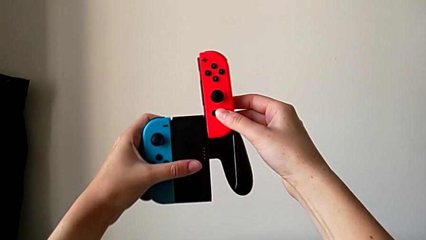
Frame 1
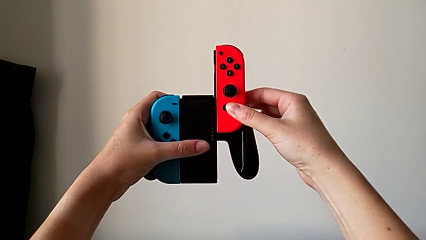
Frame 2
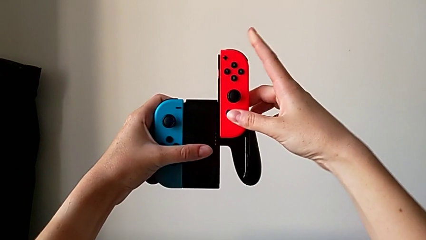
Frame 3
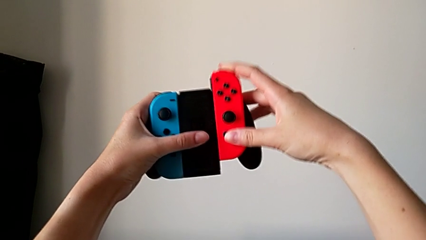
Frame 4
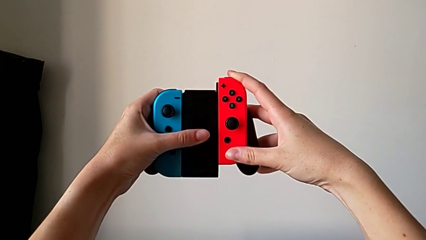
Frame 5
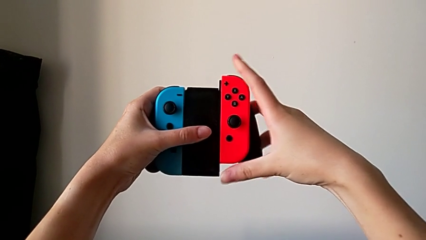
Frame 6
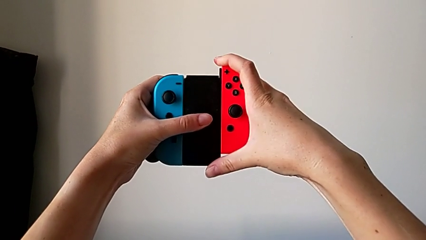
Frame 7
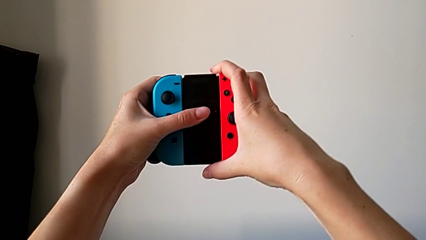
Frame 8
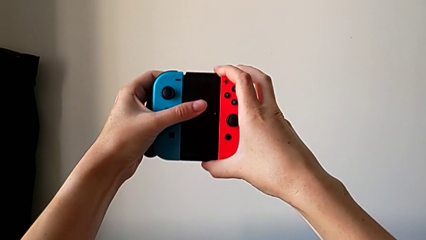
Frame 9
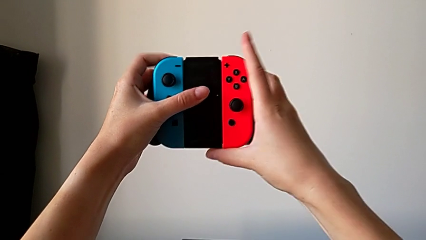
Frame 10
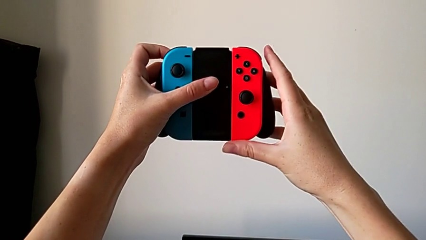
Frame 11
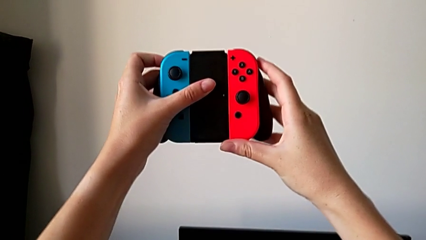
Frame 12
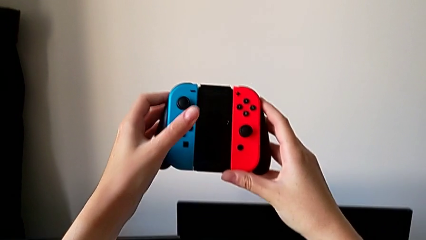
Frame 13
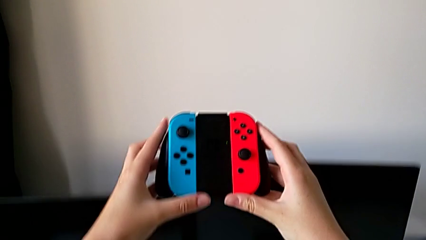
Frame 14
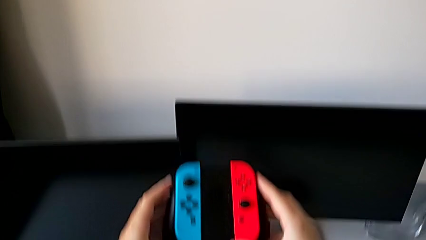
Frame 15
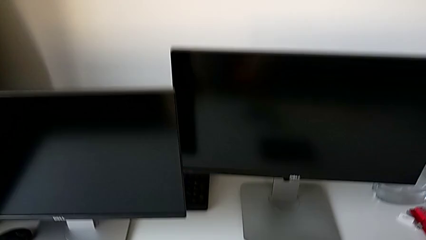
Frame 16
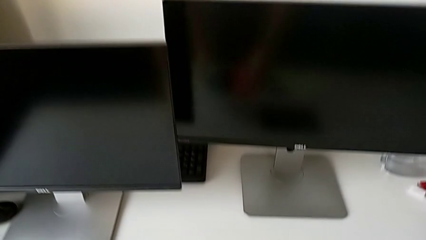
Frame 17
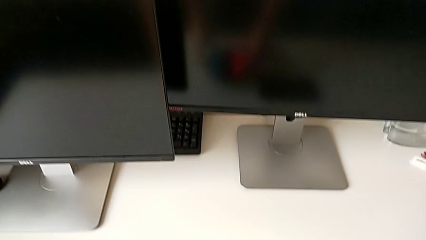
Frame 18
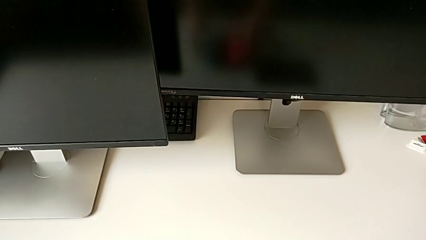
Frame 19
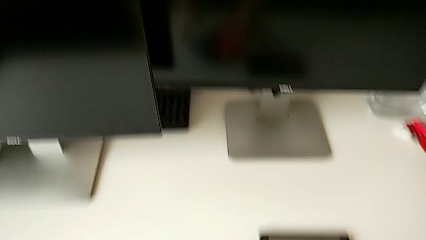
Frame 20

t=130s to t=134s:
The camera wearer is assembling the Joy-Con controller into the comfort grip. They wrongly assemble the right Joy-Con controller and place the comfort grip.

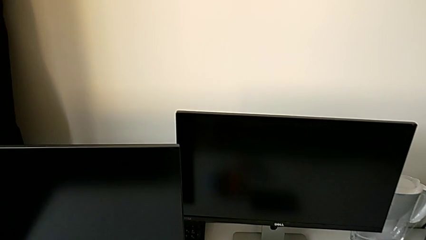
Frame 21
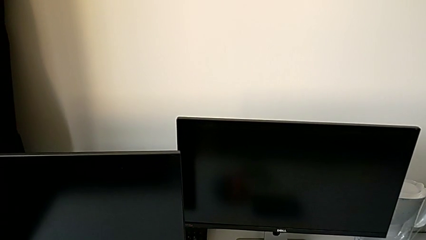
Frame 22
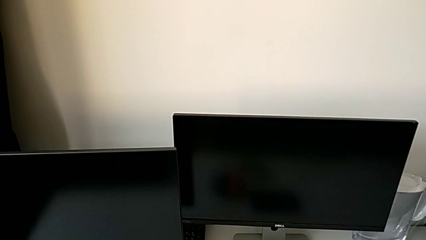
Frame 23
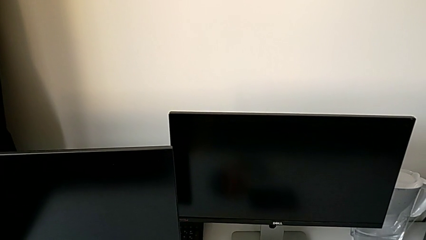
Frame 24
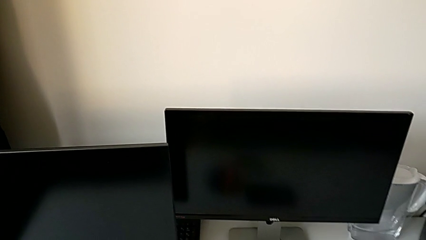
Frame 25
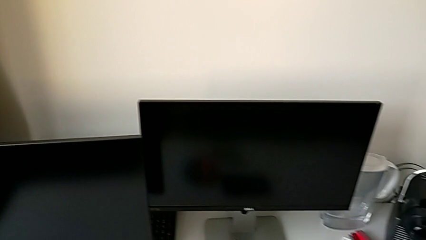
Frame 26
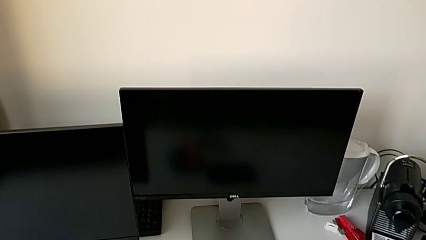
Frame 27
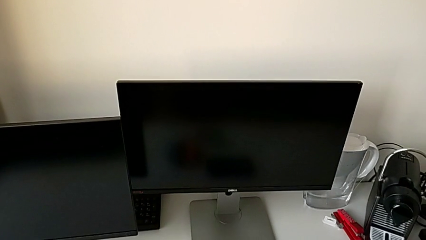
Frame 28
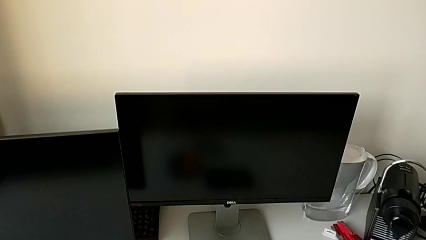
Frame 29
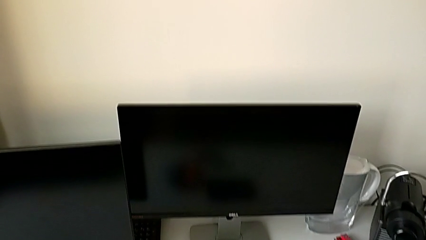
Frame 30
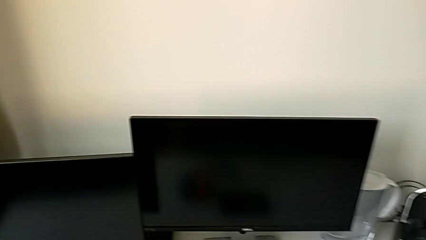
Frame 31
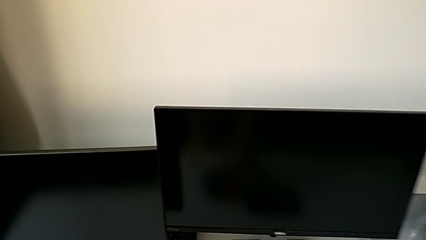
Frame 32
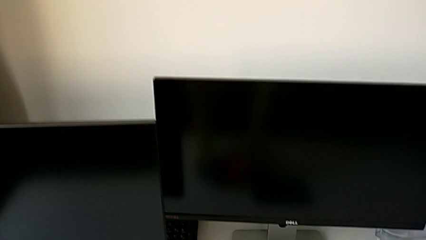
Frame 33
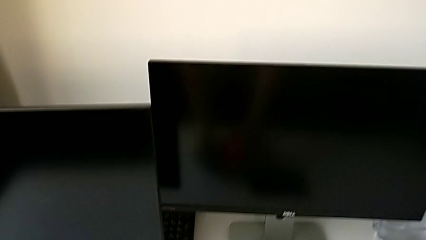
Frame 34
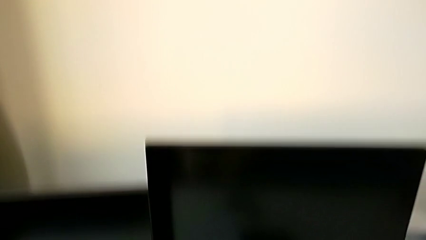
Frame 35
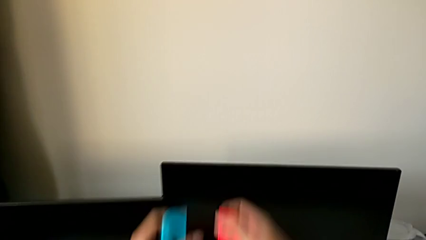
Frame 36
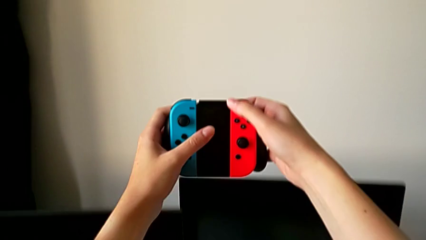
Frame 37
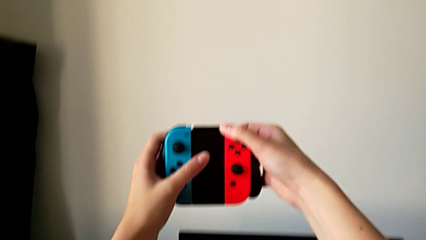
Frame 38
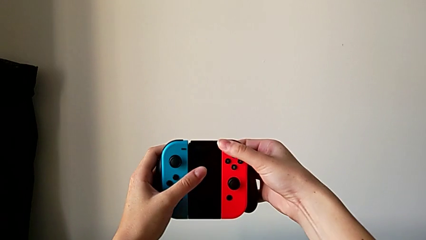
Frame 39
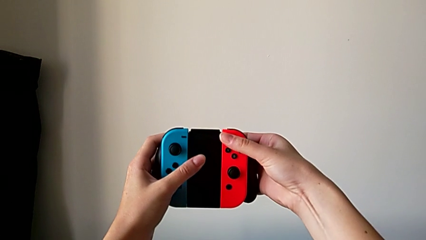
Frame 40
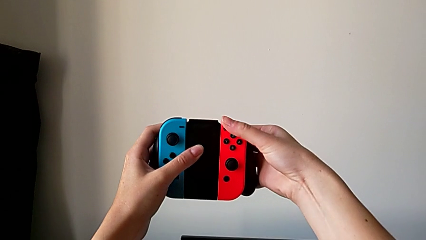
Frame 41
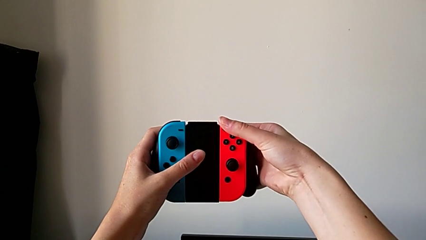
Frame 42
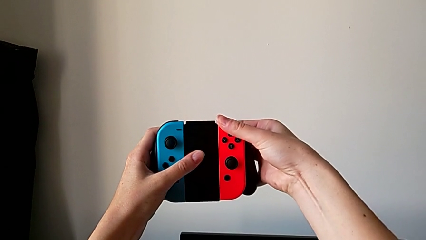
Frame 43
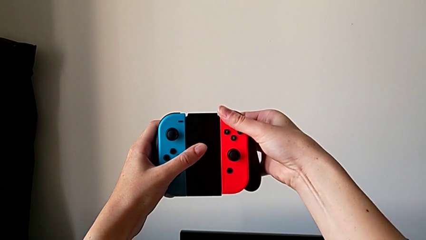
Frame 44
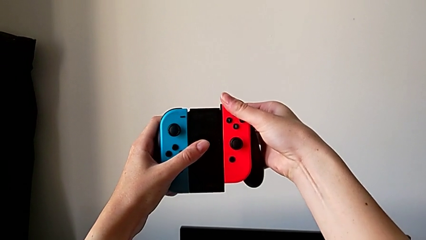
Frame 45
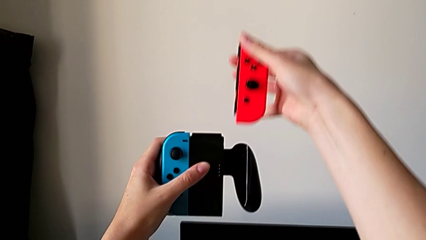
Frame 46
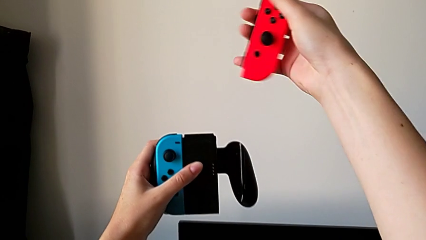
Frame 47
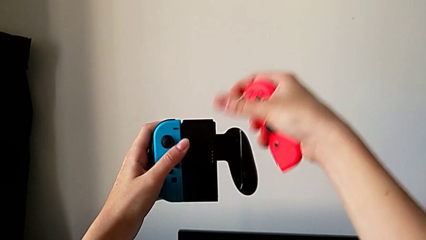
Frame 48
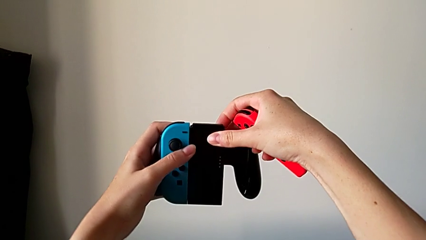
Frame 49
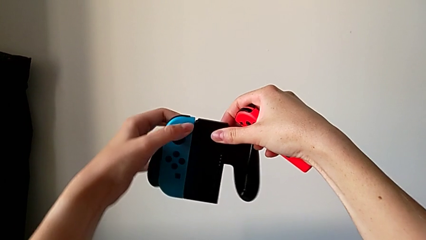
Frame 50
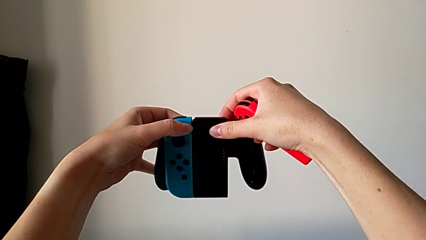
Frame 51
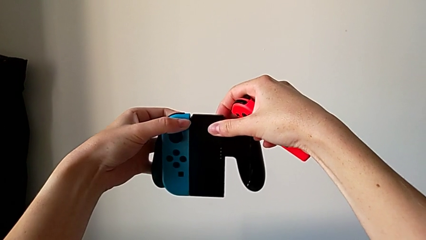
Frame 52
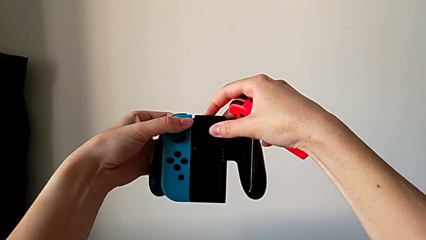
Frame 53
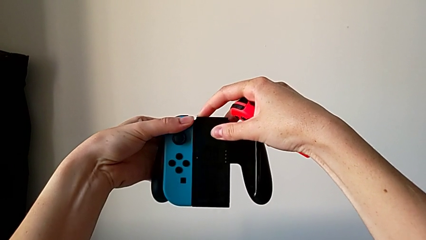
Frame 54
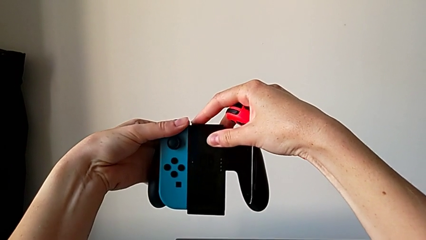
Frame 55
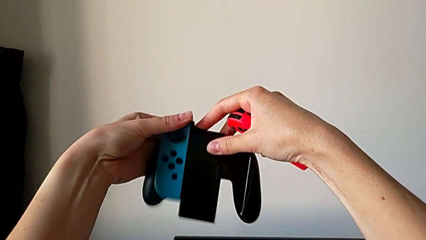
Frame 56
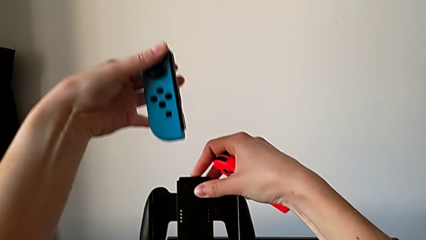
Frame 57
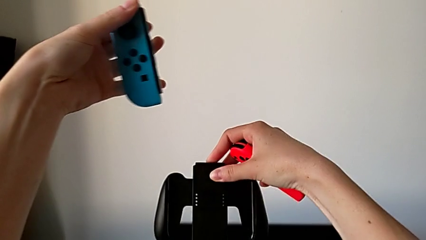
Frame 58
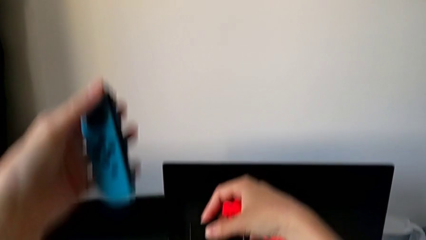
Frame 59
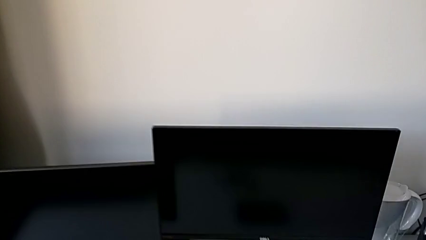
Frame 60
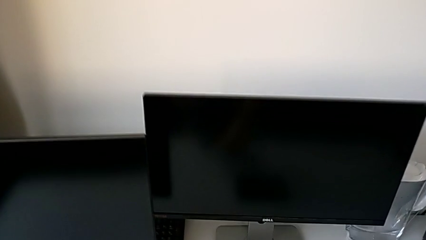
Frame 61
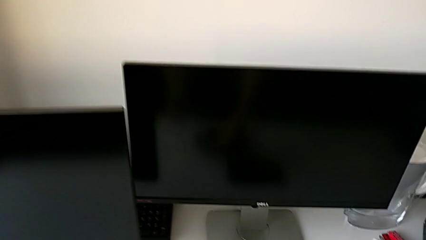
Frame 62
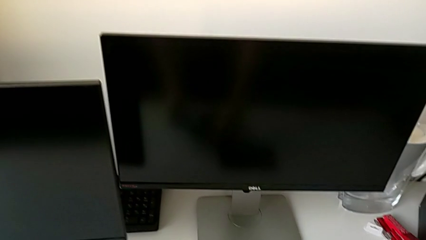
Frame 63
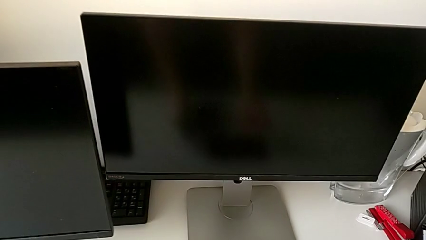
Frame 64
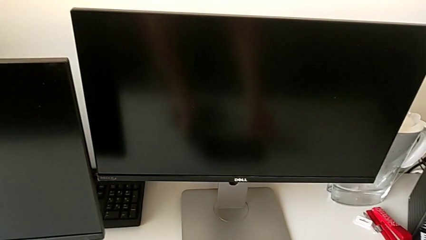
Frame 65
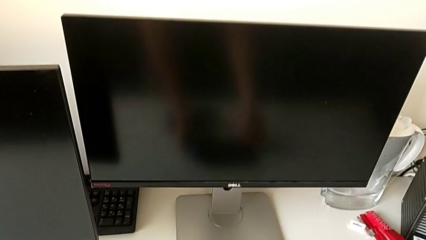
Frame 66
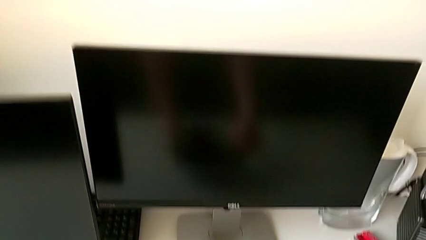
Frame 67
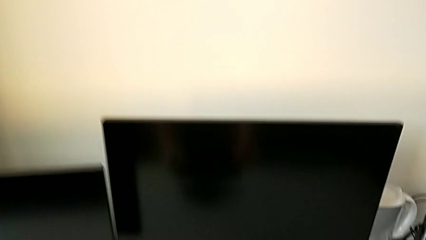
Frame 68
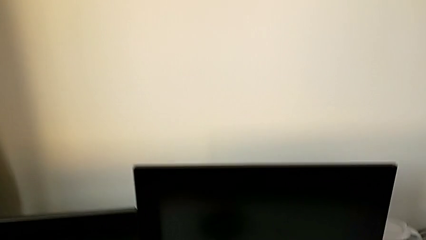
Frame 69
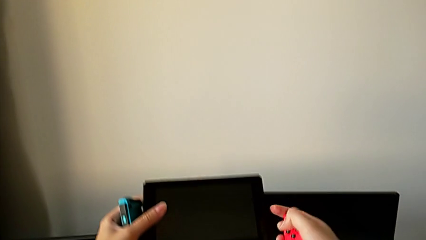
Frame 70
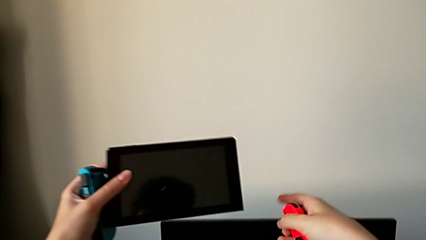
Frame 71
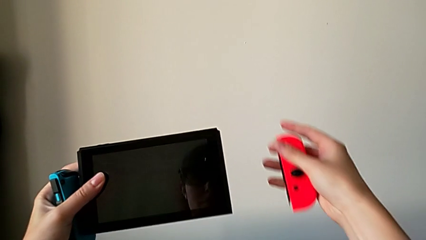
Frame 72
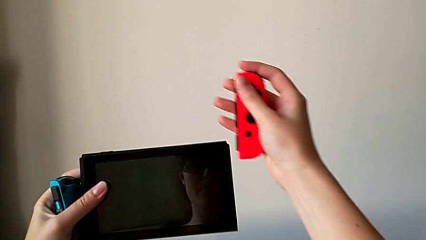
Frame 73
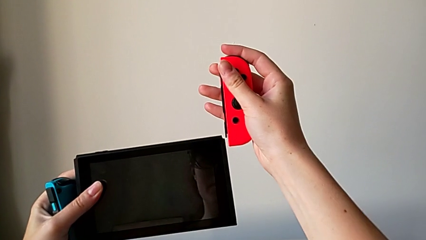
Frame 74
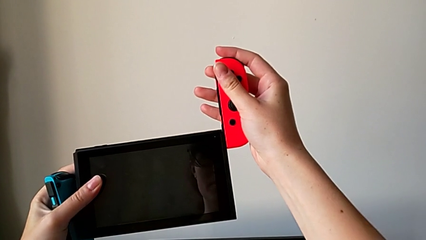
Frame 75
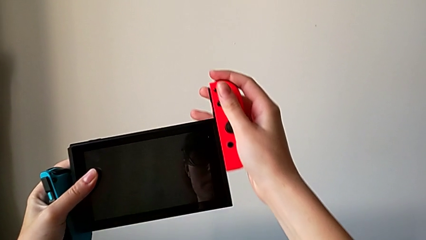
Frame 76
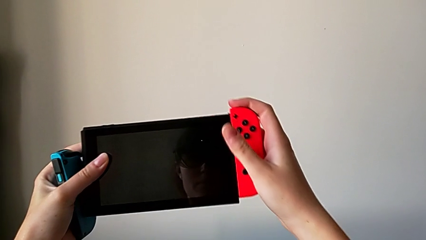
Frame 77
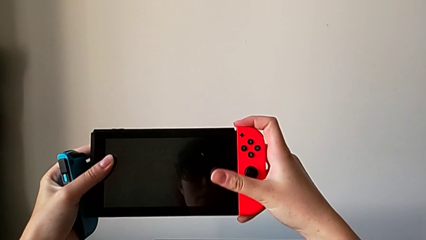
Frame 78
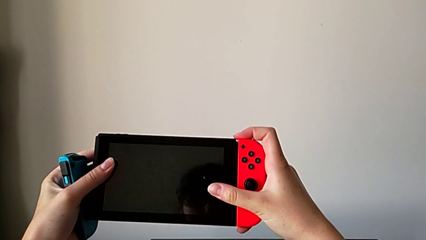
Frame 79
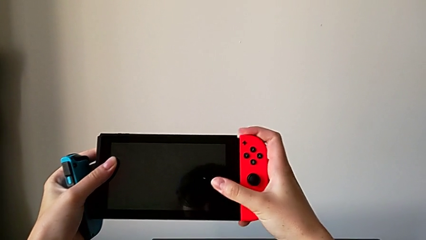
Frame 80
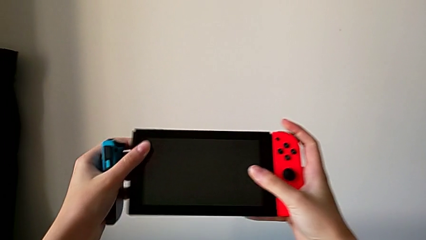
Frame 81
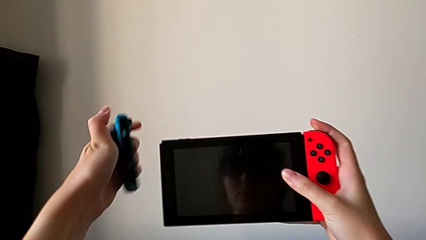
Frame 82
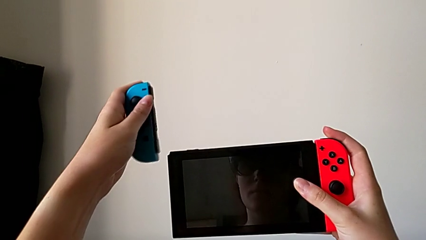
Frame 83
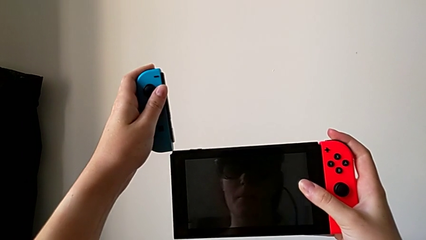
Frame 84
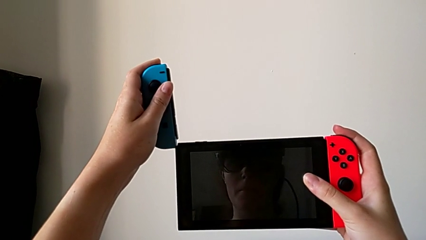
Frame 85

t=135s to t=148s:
The camera wearer is changing the Joy-Con controller back to handheld mode. They grab the comfort grip, disassemble the right Joy-Con controller, disassemble the left Joy-Con controller, grab the Nintendo Switch and assemble the right Joy-Con controller.
